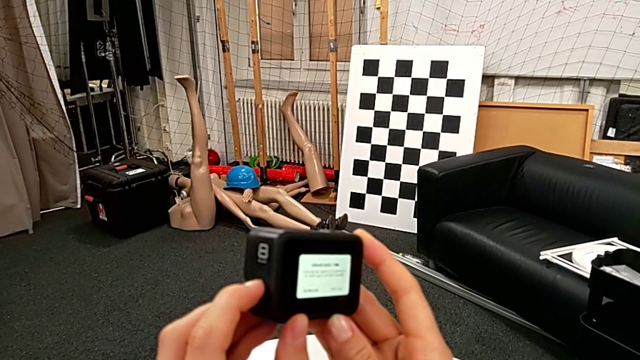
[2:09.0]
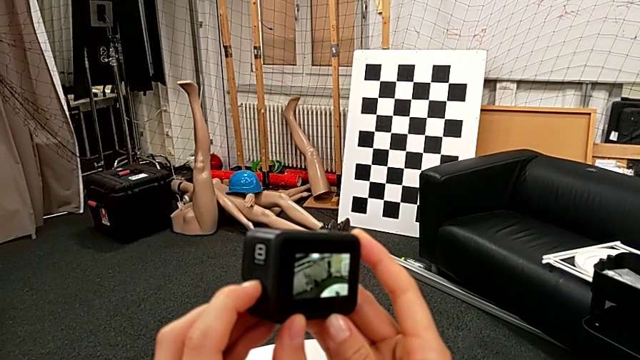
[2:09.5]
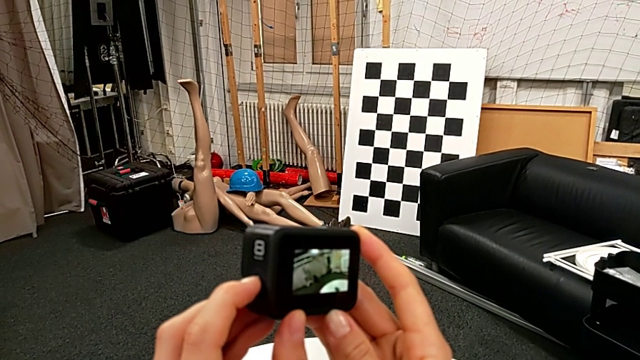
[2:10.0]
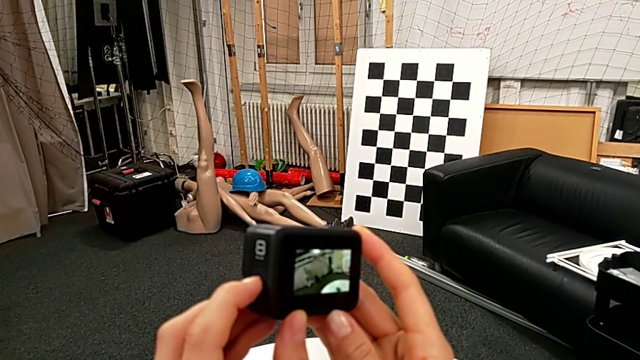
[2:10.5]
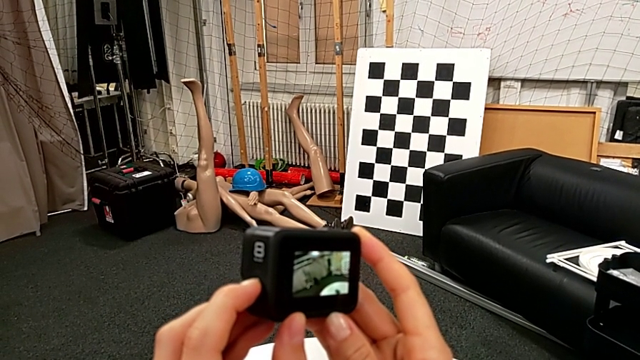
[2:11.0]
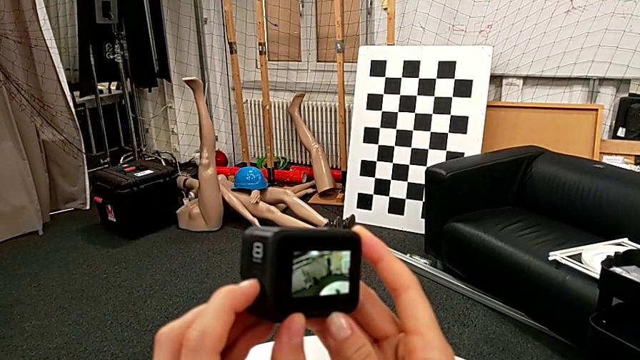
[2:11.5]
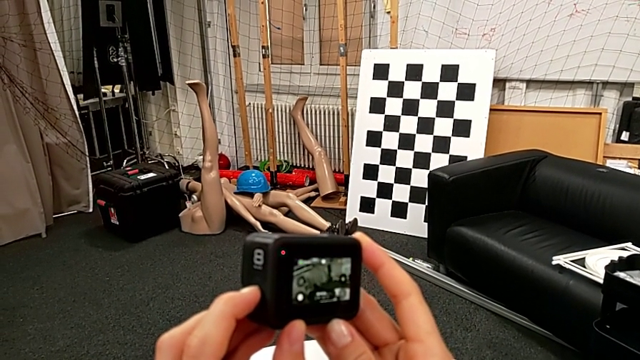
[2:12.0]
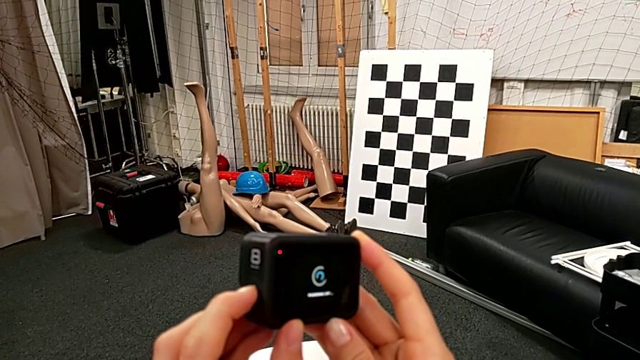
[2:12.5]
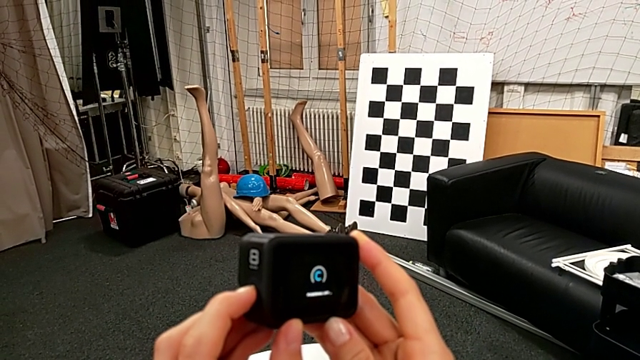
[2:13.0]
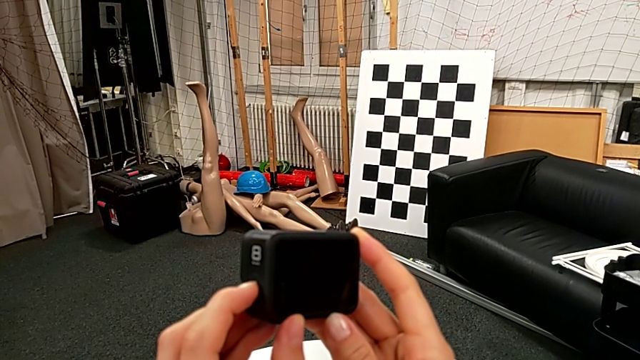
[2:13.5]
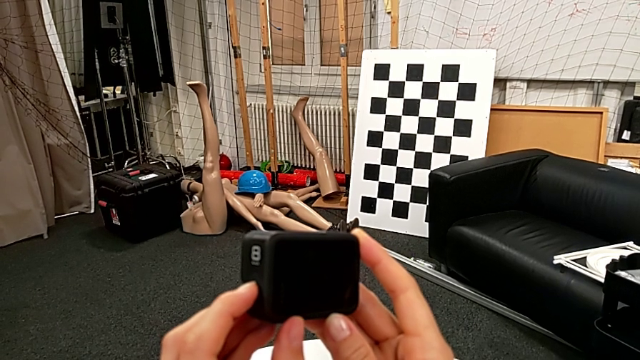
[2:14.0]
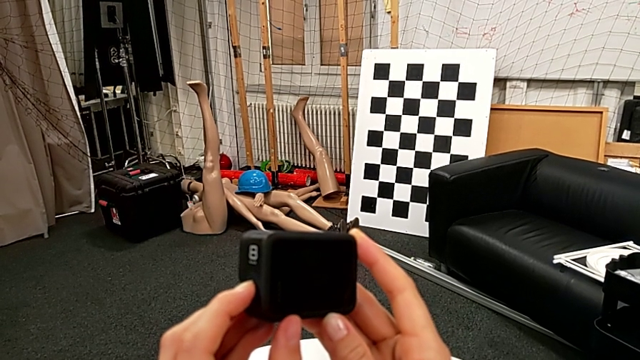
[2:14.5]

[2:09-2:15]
The camera wearer is turning off their GoPro. They hold the left button and press it.

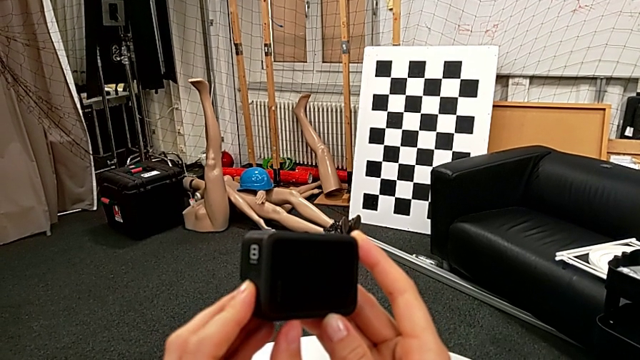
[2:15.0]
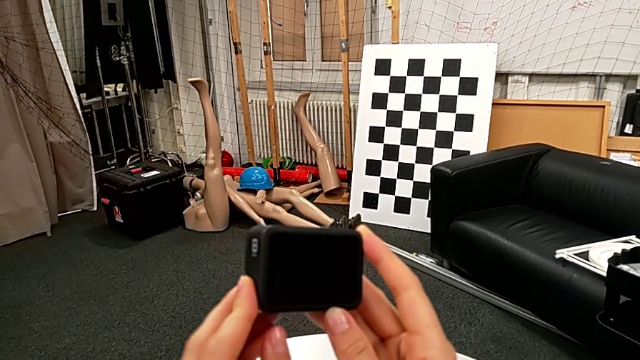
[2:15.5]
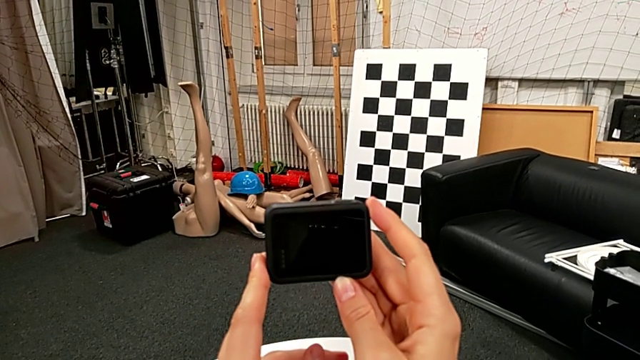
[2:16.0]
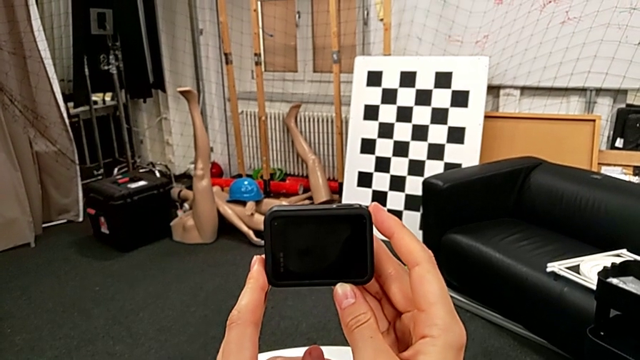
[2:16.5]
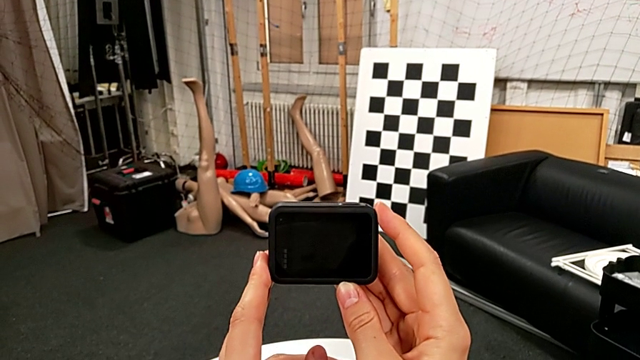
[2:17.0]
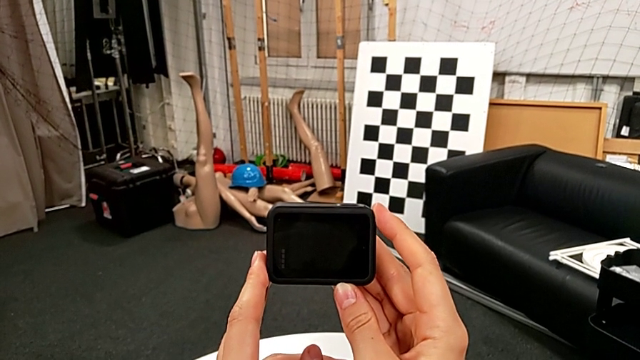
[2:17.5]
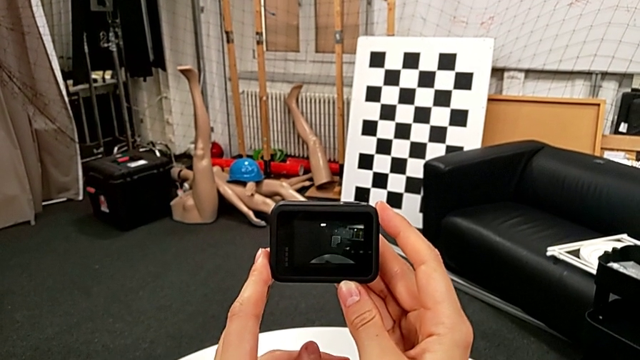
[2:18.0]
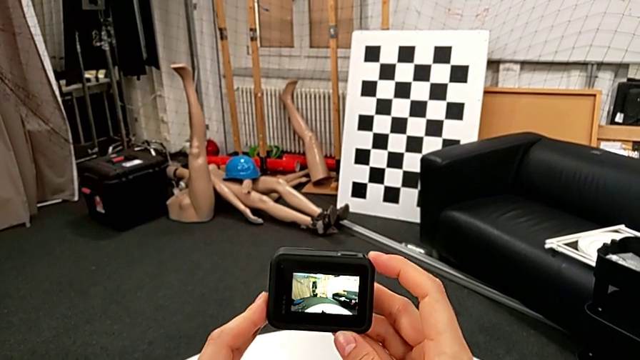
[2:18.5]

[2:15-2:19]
The camera wearer turns on their GoPro. They wrongly press the left button.

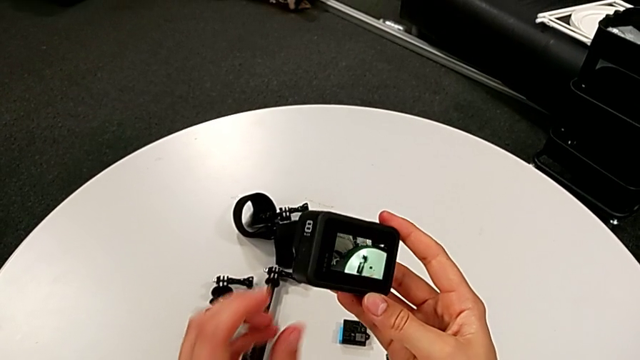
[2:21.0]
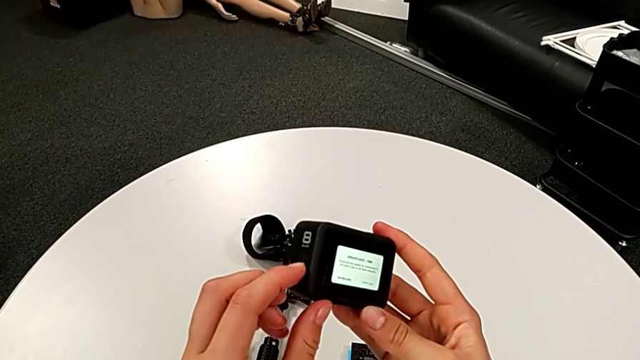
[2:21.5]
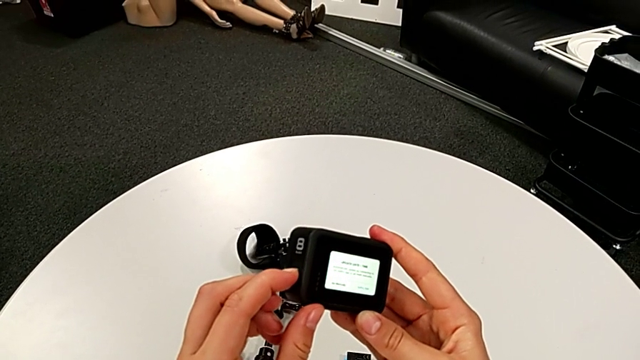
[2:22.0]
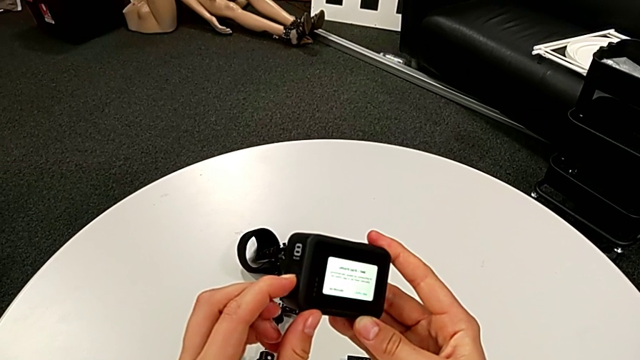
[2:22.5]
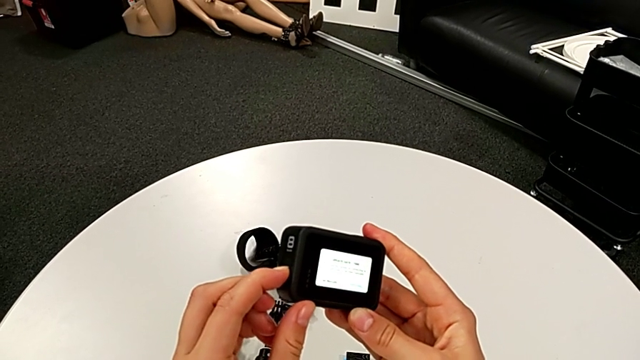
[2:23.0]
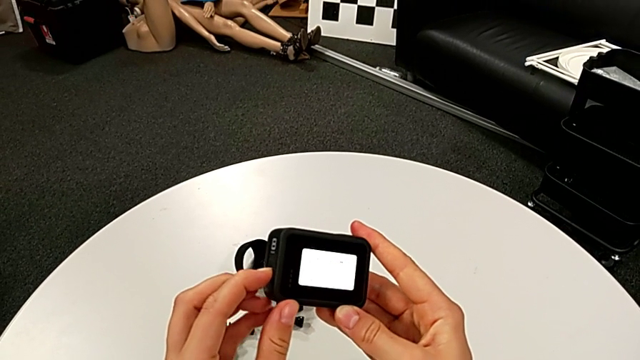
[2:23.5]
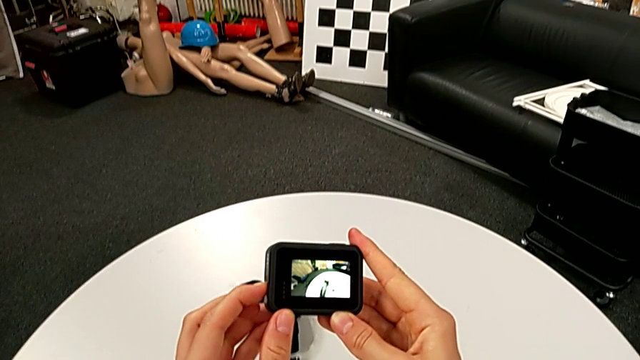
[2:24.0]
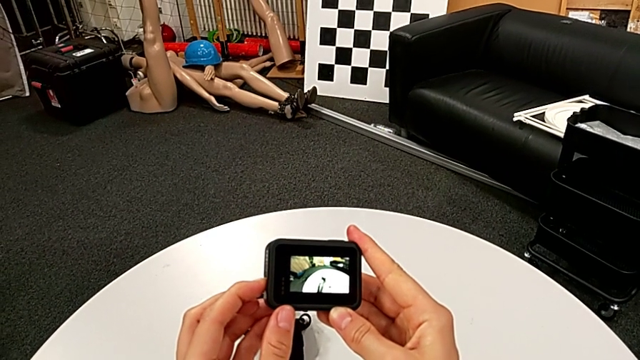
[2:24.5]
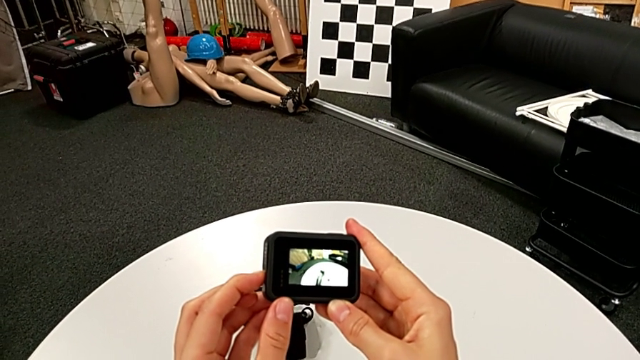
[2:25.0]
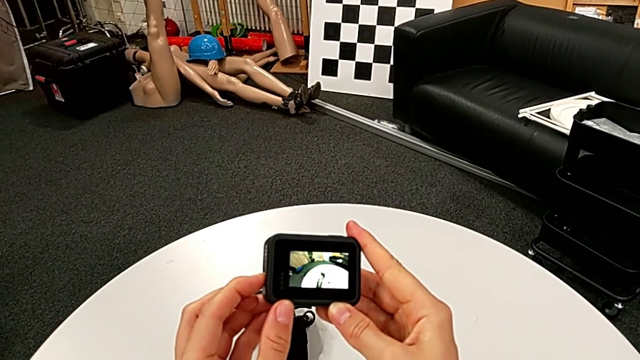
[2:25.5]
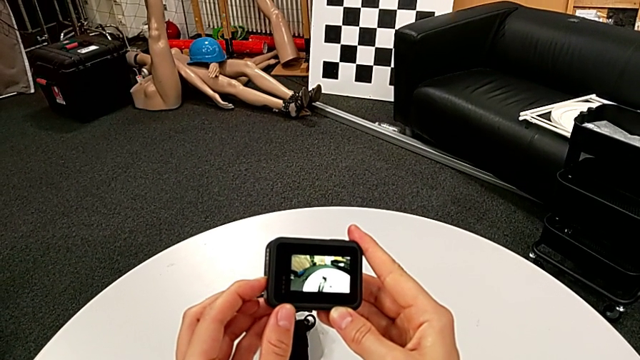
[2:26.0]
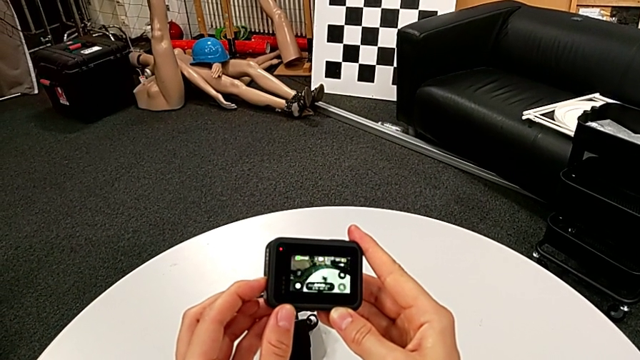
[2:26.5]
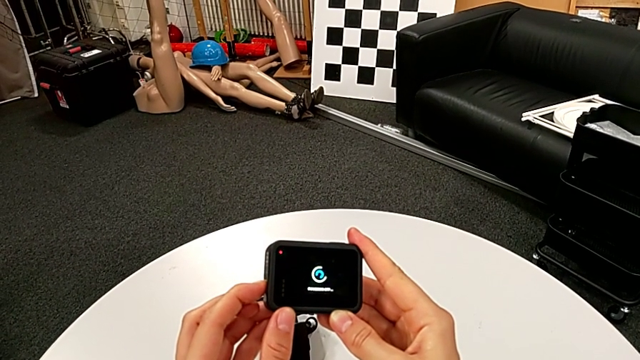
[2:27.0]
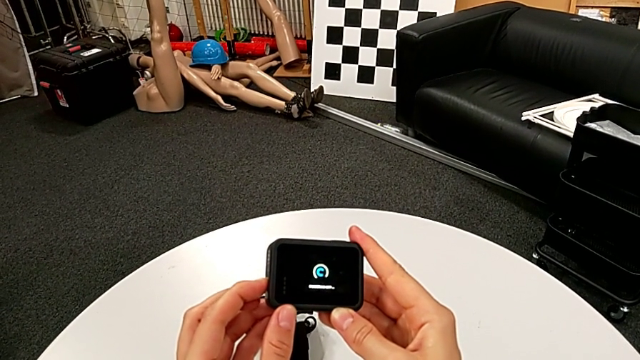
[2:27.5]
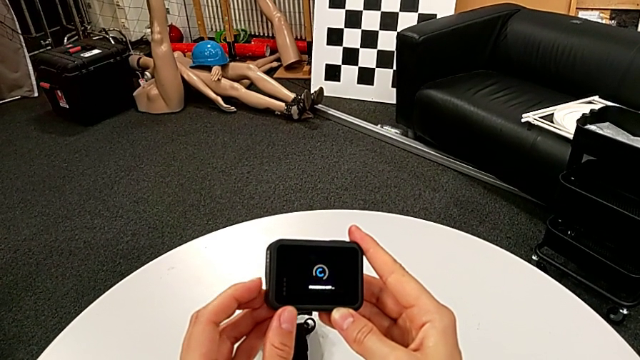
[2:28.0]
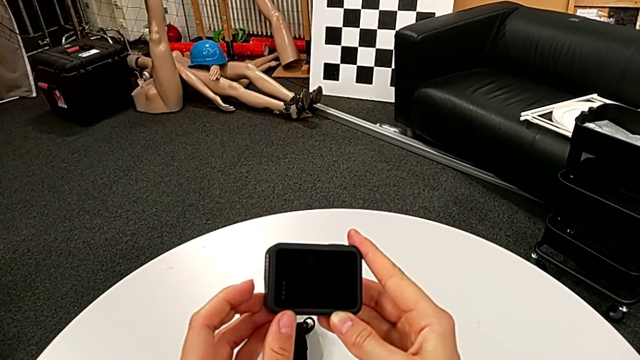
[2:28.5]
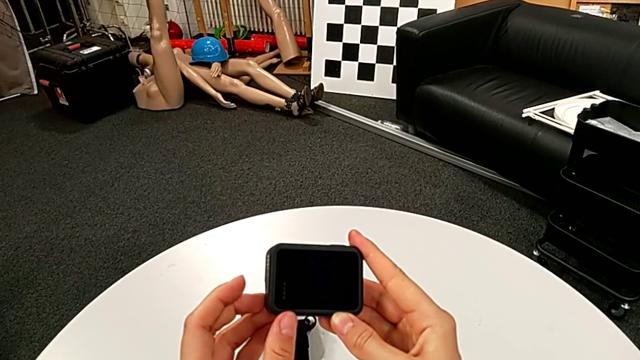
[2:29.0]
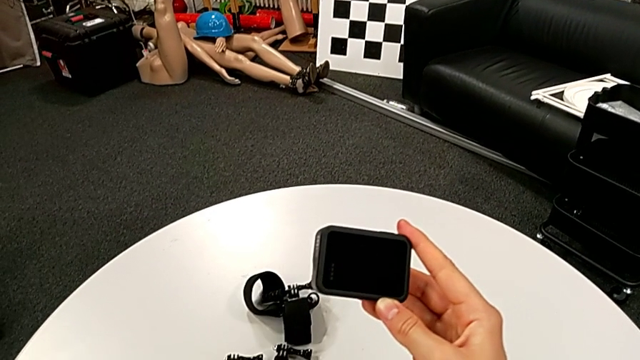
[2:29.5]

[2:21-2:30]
The camera wearer turns off their GoPro. They press the left button and hold it.

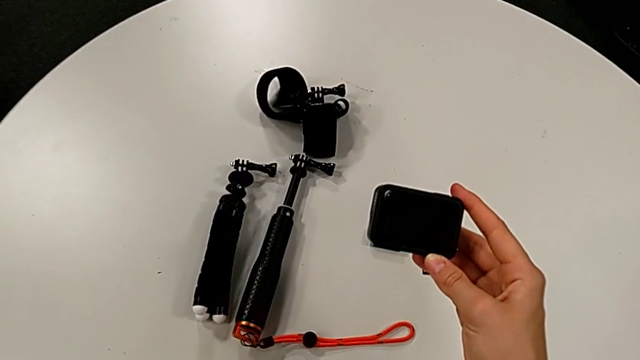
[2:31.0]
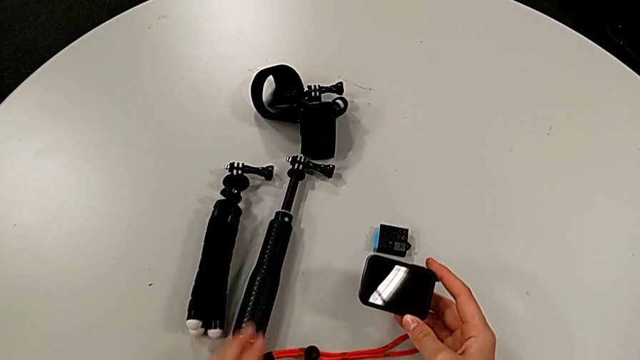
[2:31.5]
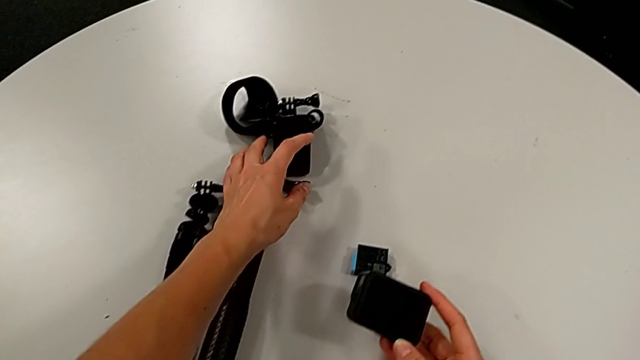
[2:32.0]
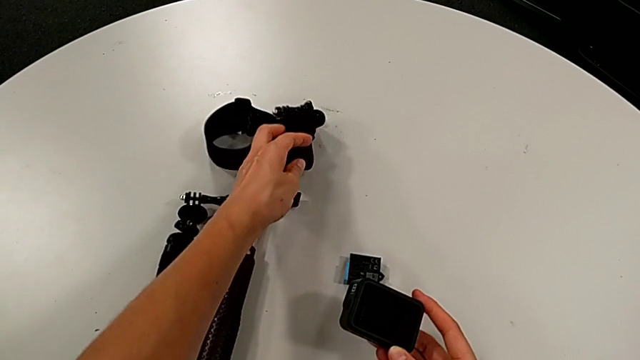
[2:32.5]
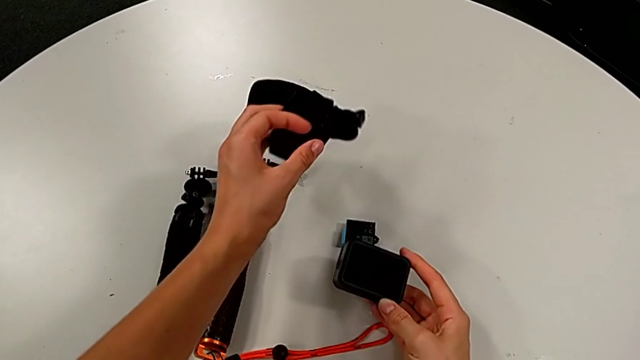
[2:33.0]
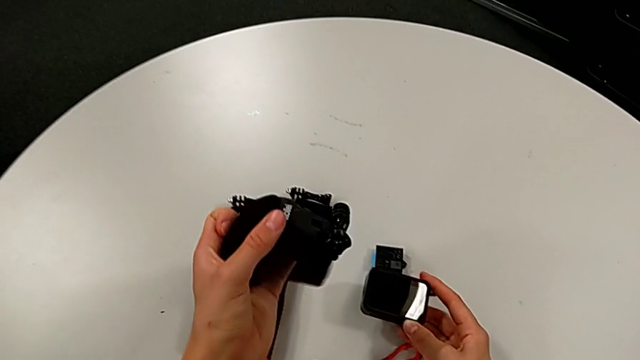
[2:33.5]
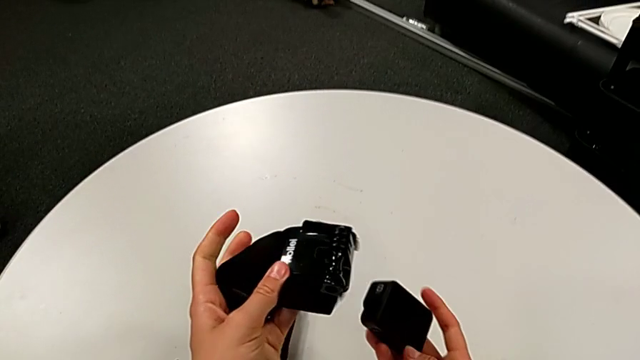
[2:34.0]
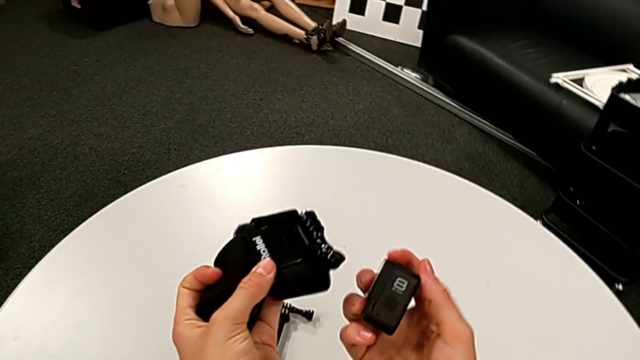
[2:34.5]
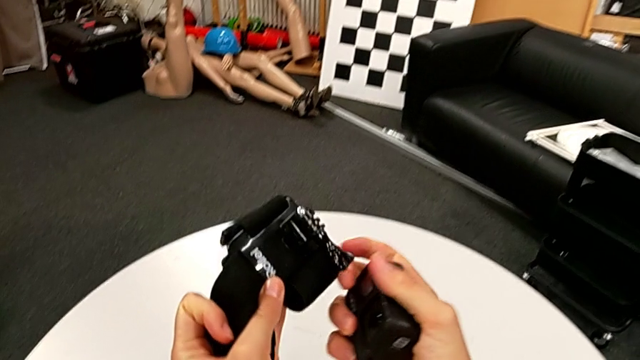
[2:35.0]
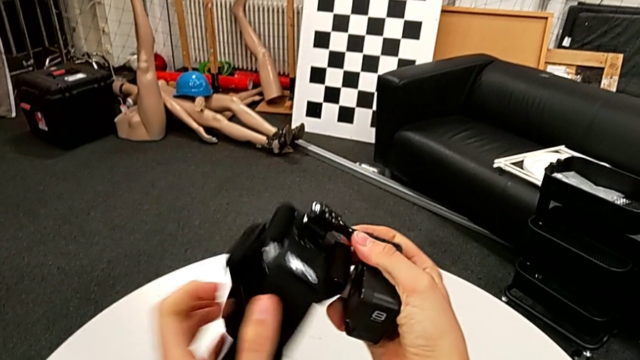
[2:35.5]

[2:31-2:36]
The camera wearer is attaching the GoPro to the strap. They grab the strap and lift it.
